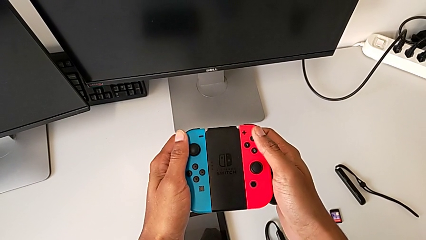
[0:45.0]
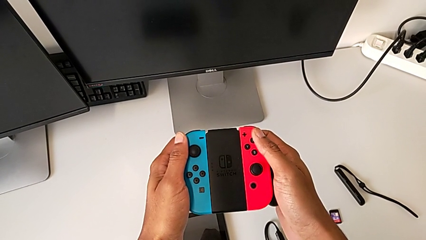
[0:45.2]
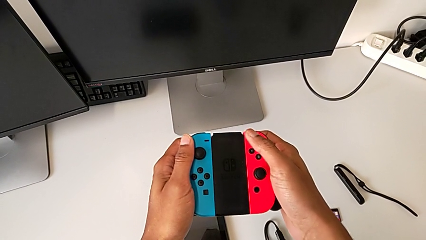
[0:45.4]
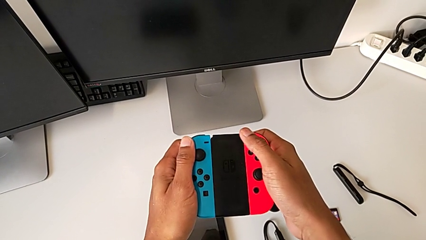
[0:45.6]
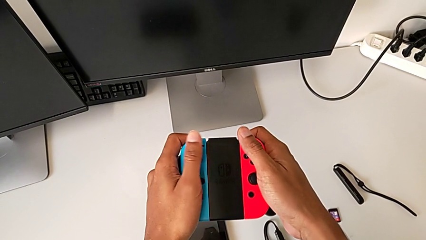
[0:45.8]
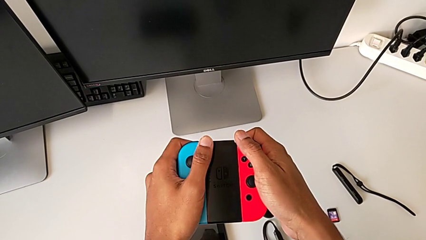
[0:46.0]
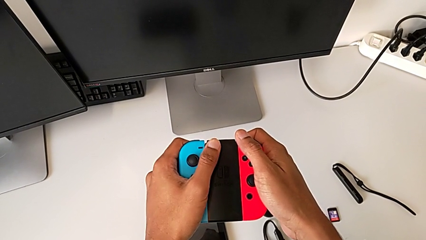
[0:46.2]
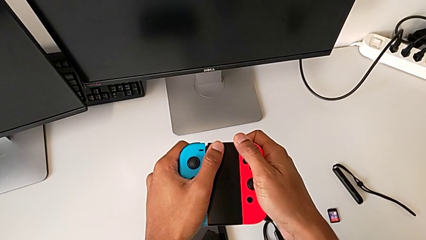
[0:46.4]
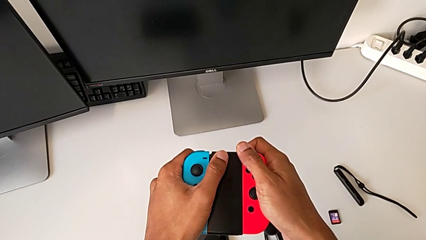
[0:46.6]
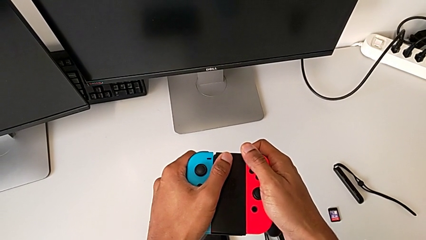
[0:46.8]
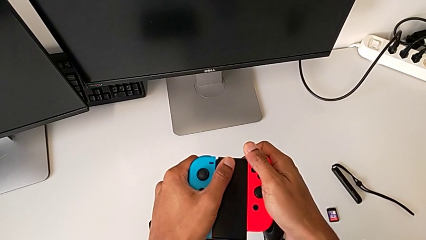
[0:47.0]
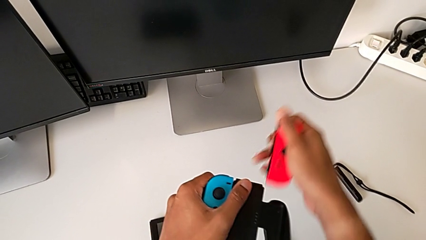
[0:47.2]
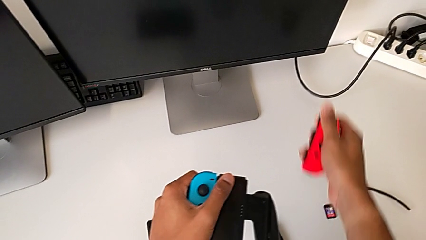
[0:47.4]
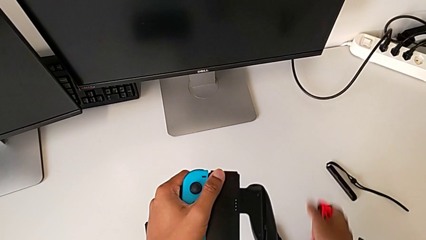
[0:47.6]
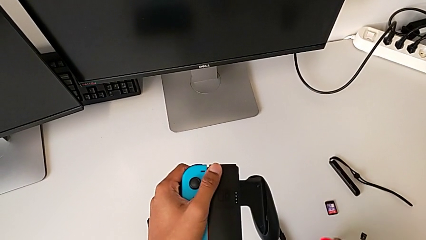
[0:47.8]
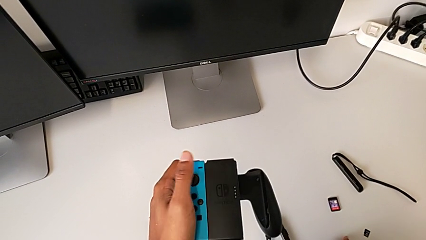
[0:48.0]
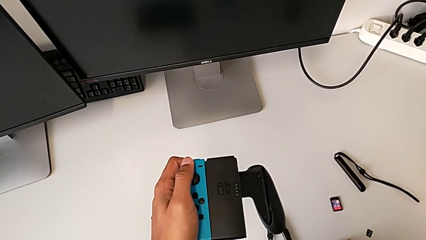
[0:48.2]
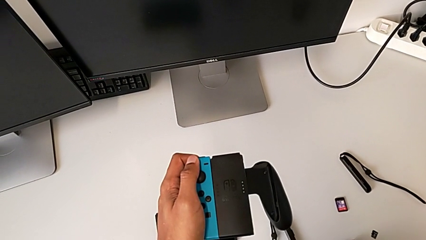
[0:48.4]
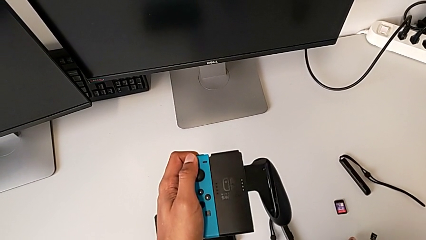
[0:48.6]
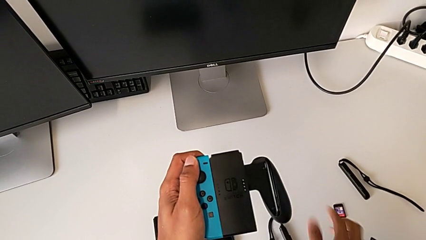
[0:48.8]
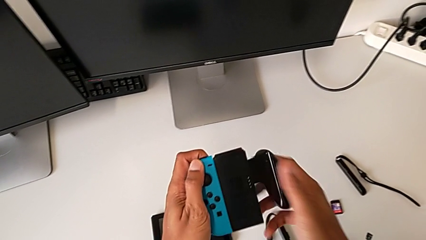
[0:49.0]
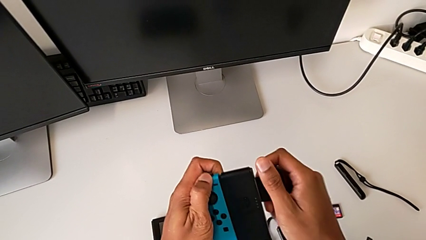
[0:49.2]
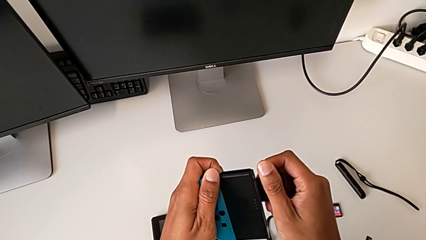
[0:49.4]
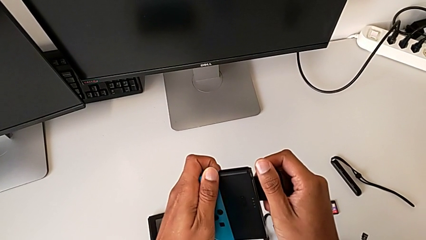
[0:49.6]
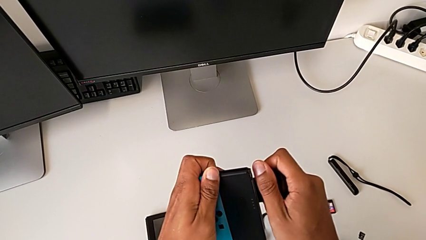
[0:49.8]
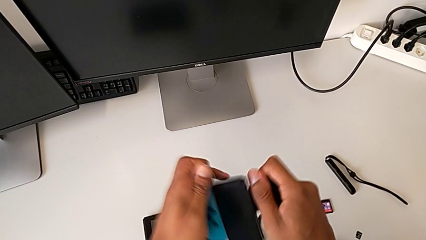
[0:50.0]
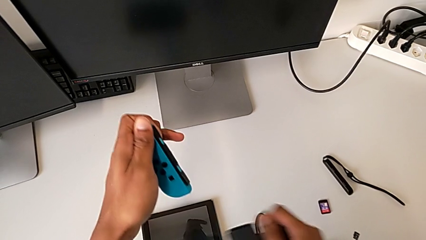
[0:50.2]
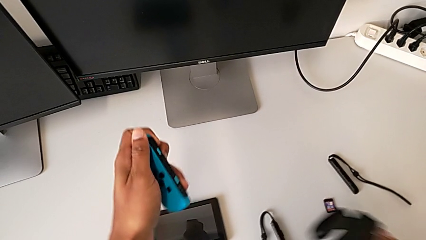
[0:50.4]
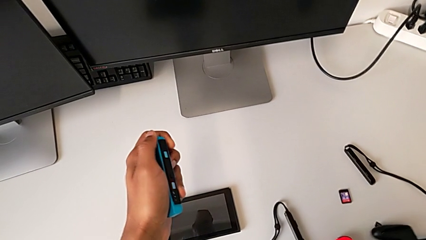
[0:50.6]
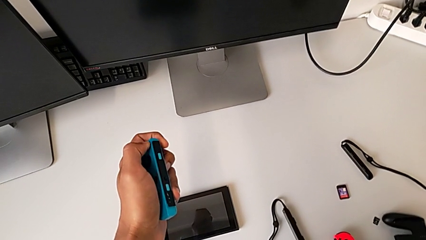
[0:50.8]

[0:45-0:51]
The camera wearer shifts the Joy-Con controllers from the comfort grip to the Joy-Con straps. They withdraw the red Joy-Con controller, drop it and withdraw the blue Joy-Con controller.

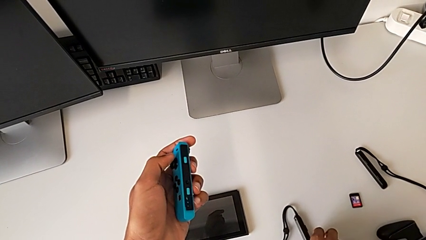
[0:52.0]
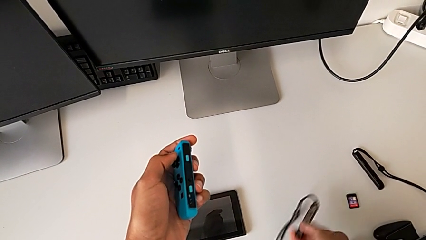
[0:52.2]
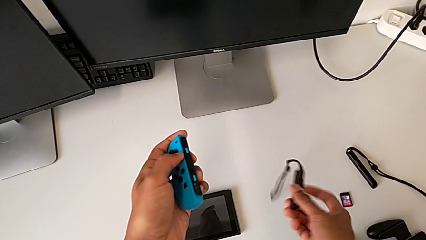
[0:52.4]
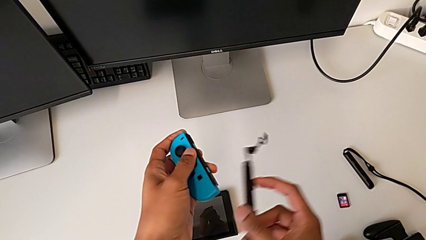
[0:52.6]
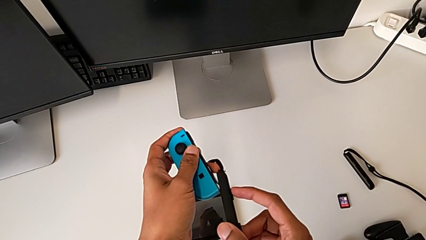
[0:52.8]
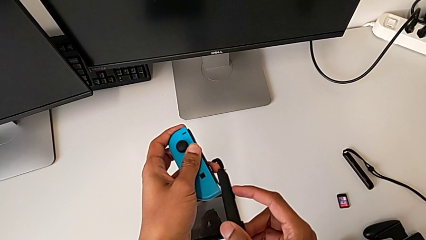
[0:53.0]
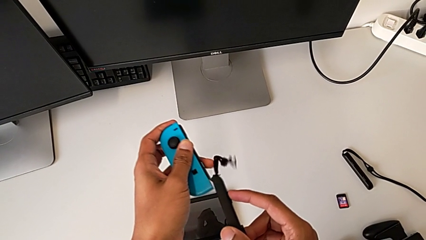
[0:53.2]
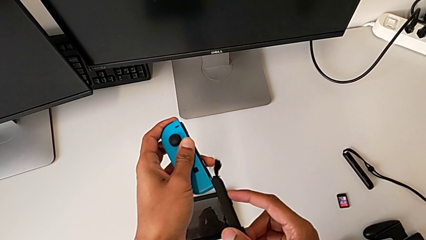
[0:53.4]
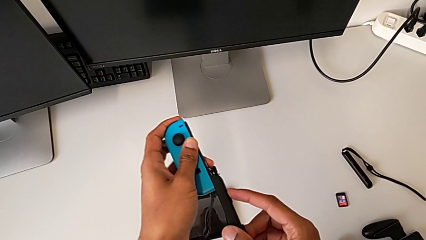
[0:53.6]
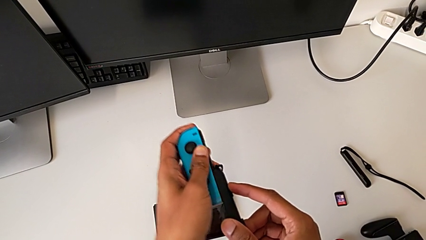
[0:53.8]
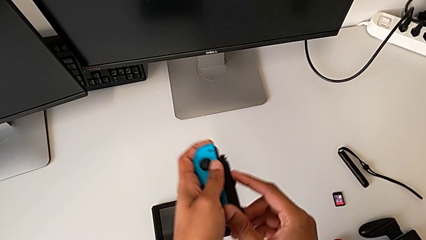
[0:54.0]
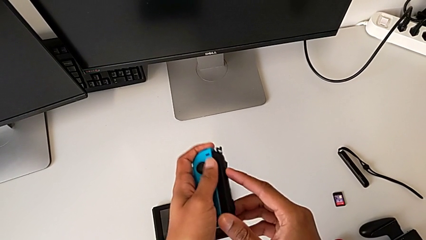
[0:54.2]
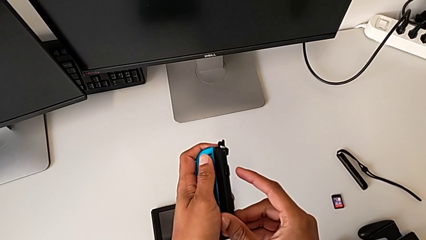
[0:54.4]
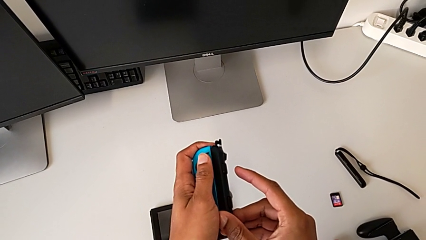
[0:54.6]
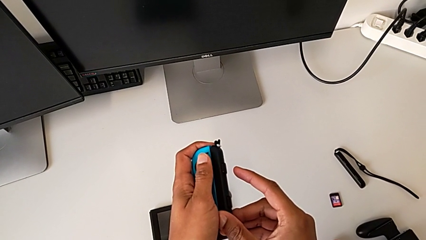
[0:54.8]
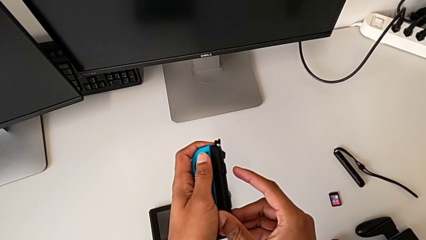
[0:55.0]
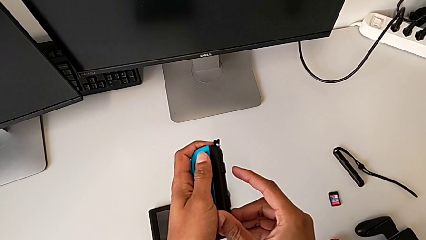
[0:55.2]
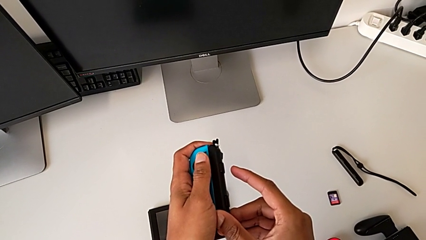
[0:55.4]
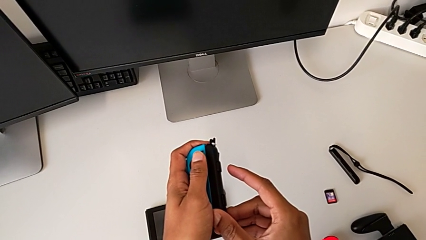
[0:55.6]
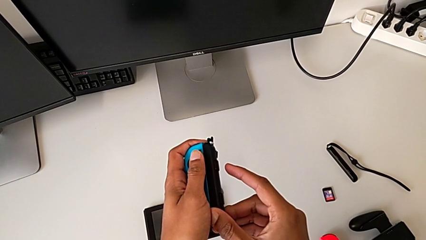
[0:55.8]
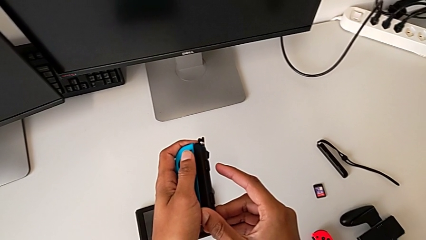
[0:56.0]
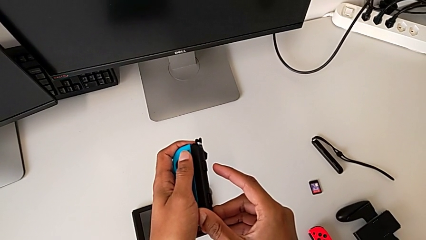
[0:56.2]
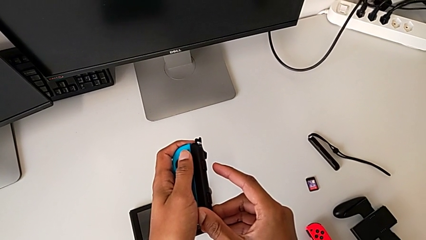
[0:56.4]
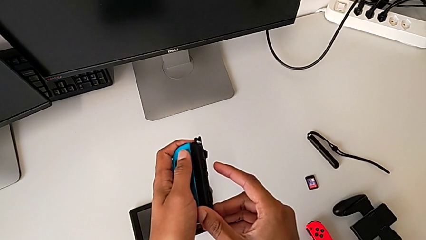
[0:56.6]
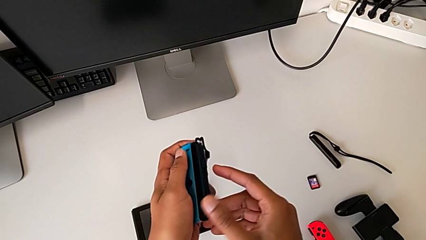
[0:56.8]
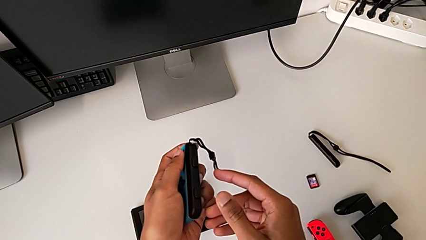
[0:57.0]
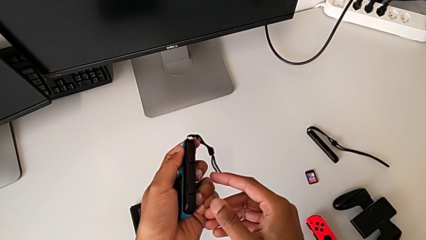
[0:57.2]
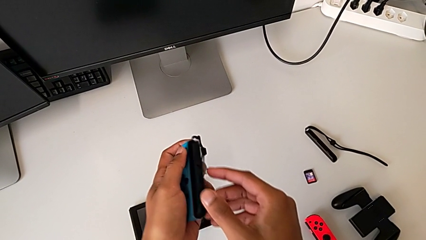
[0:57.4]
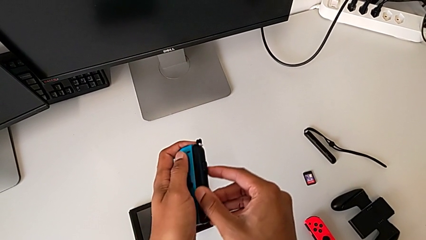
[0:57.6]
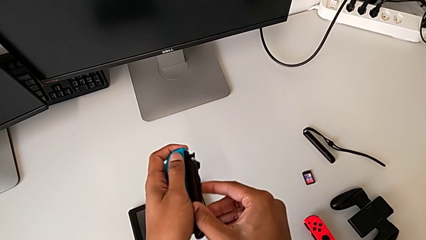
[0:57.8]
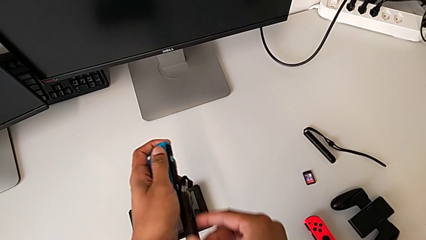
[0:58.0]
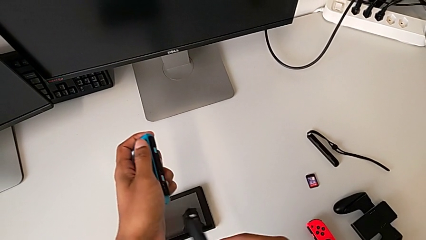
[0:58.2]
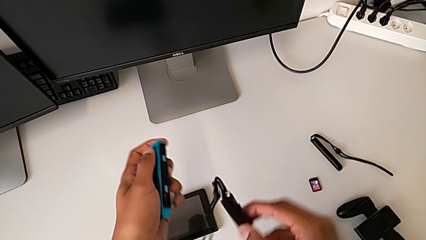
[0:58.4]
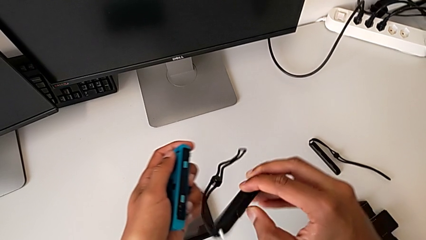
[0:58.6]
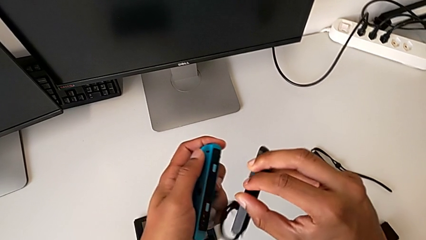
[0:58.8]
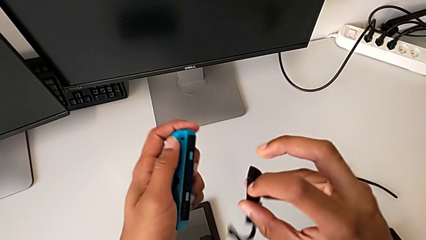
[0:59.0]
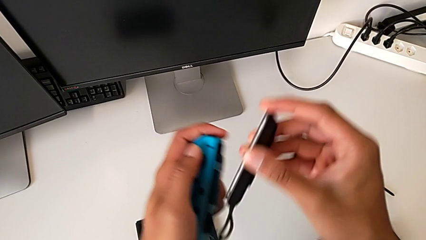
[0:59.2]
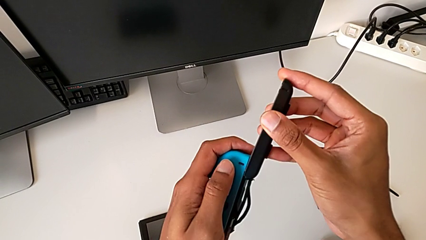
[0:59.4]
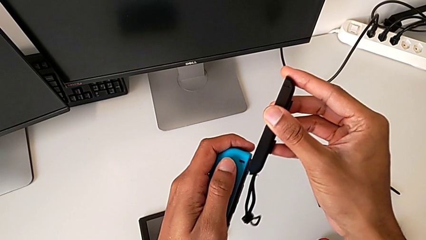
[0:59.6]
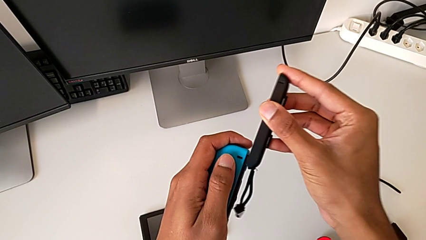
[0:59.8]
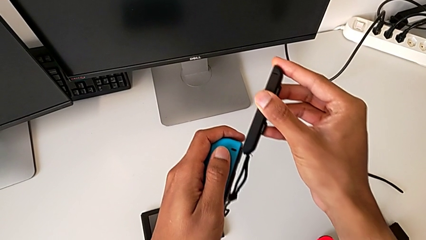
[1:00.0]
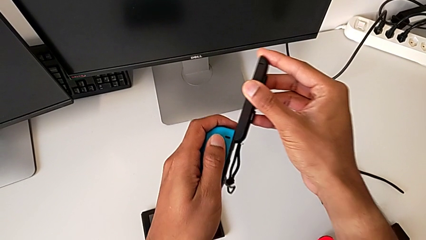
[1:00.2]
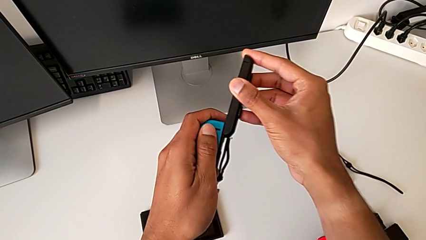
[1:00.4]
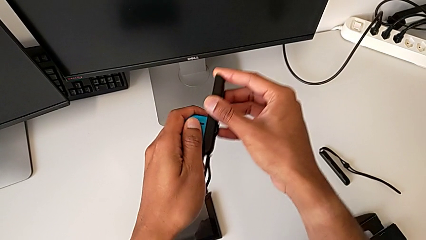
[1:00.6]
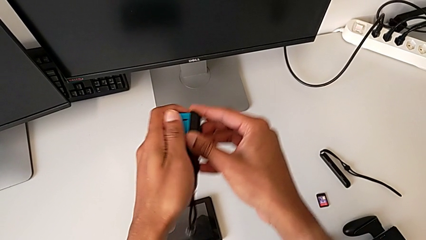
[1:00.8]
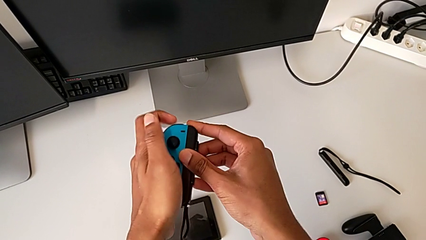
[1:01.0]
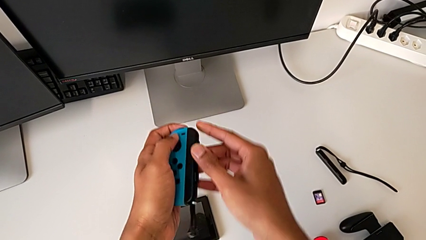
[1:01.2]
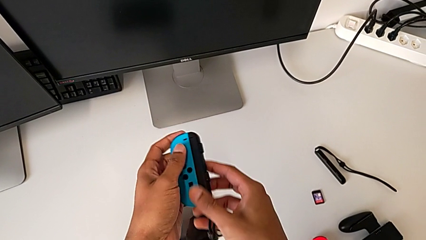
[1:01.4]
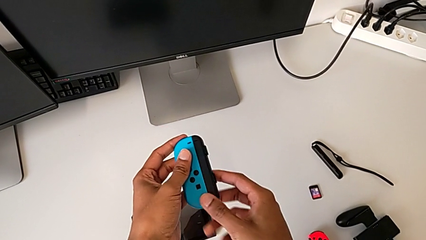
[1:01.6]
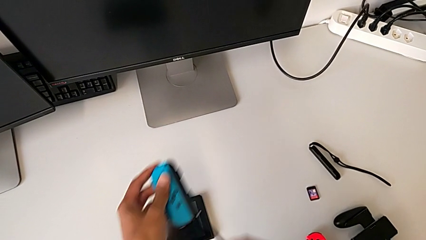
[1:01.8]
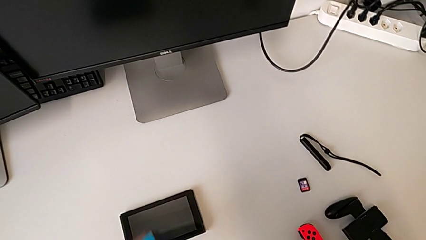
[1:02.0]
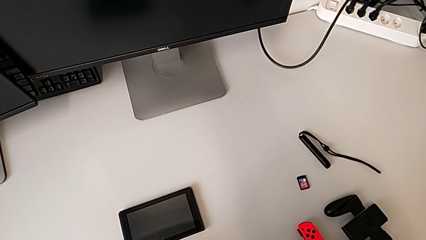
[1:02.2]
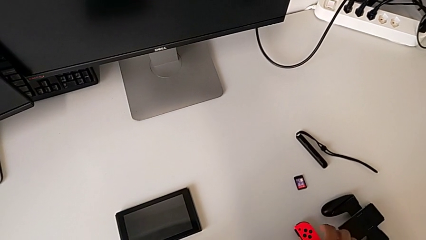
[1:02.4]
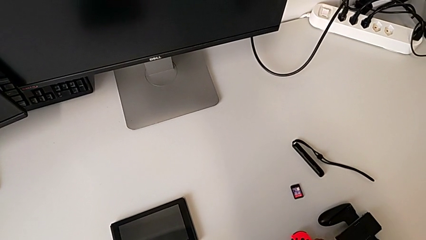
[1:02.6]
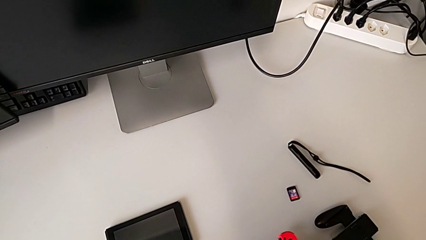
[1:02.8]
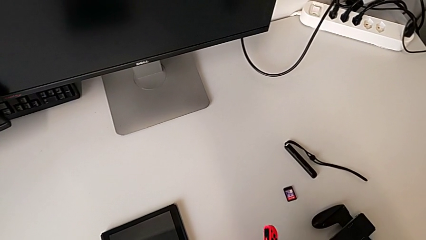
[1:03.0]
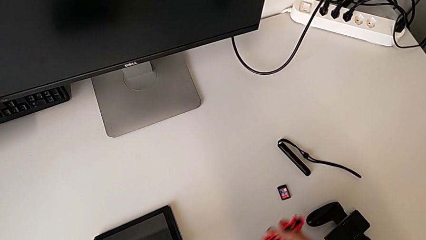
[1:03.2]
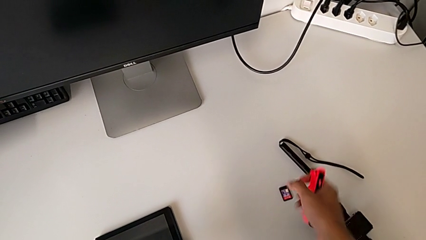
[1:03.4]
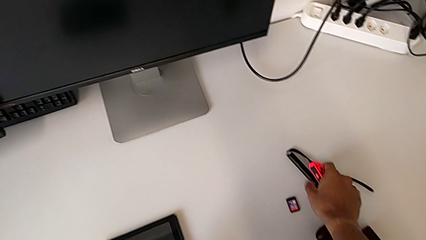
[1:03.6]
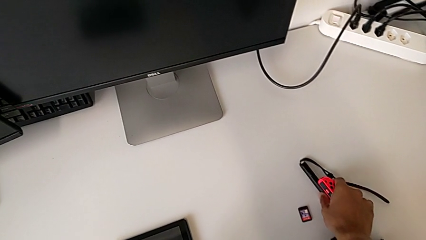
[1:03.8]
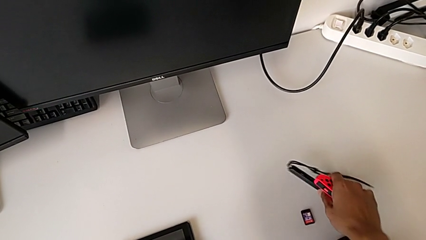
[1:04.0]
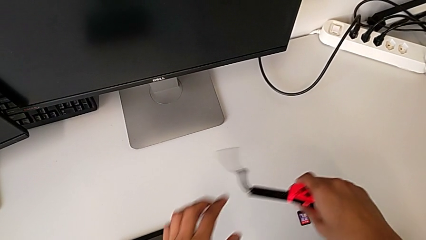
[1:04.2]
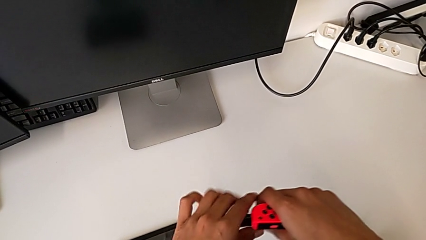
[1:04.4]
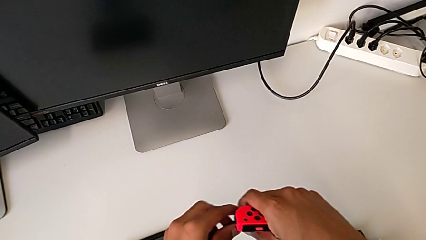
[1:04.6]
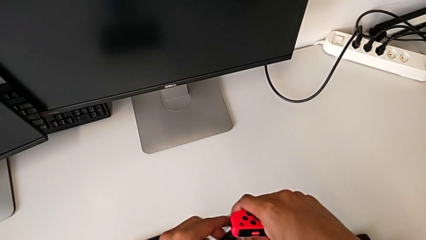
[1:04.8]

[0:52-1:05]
The camera wearer is assembling the Joy-Con controllers to the Joy-Con straps. They assemble the black Joy-Con strap and grab the red Joy-Con controller.
